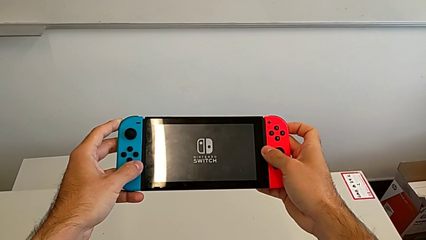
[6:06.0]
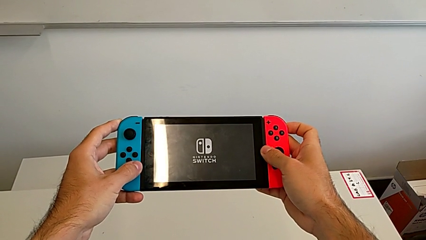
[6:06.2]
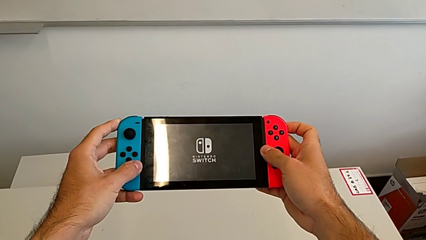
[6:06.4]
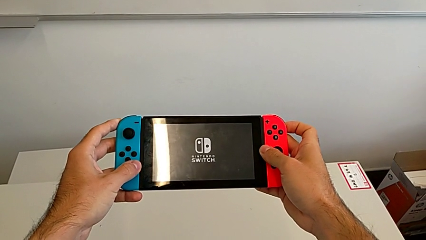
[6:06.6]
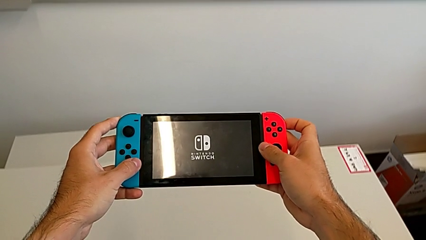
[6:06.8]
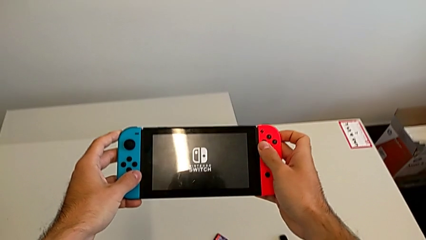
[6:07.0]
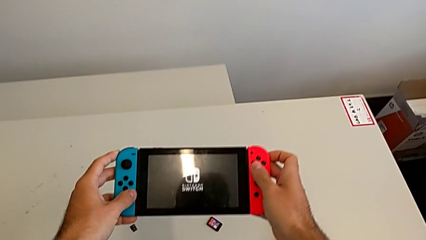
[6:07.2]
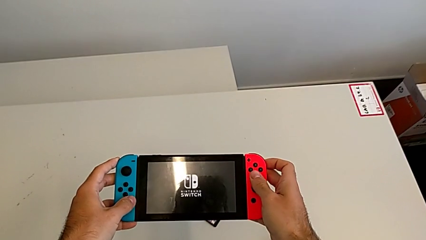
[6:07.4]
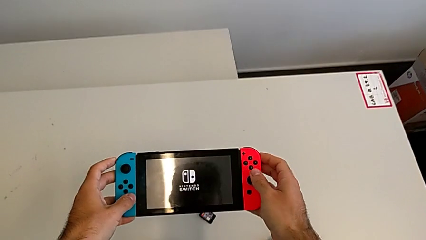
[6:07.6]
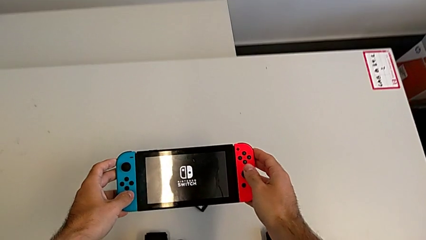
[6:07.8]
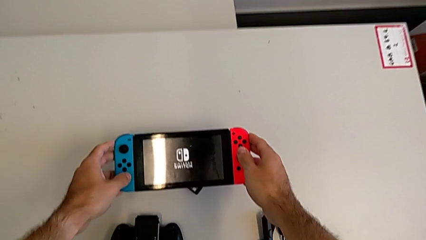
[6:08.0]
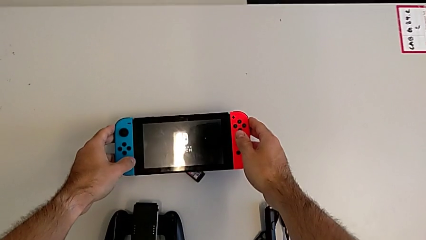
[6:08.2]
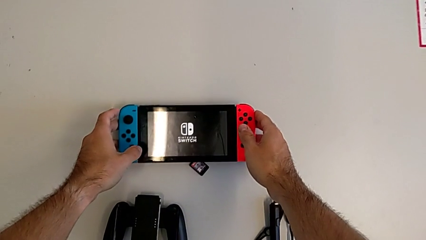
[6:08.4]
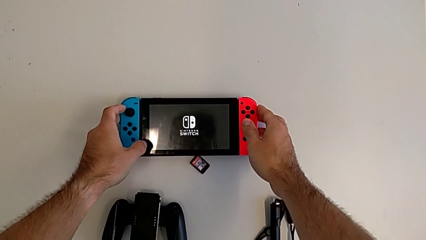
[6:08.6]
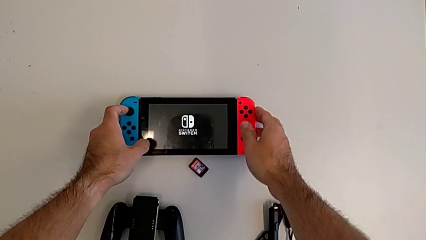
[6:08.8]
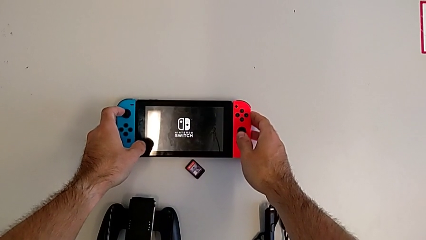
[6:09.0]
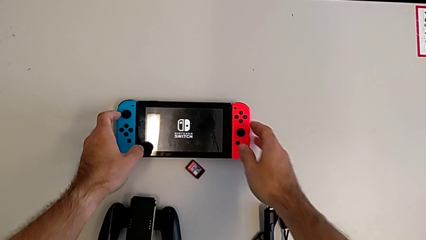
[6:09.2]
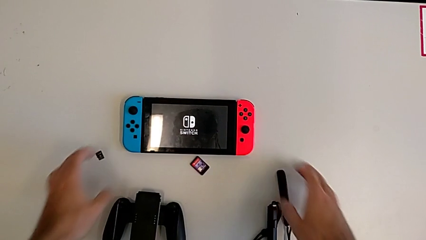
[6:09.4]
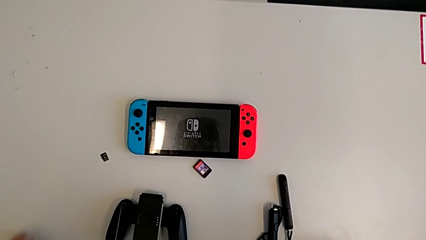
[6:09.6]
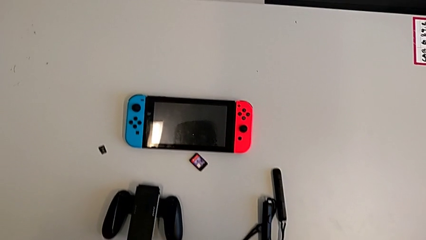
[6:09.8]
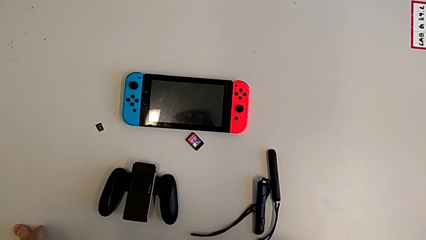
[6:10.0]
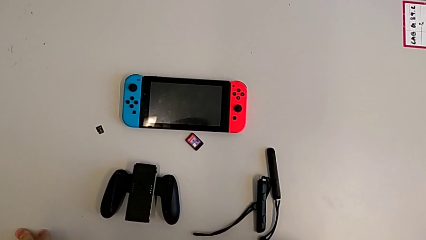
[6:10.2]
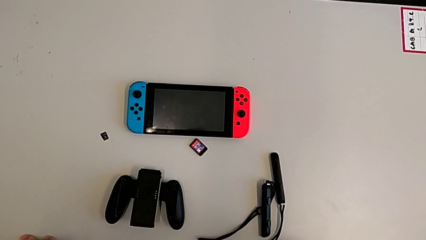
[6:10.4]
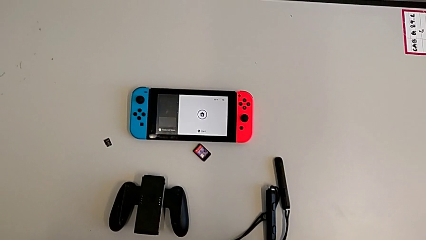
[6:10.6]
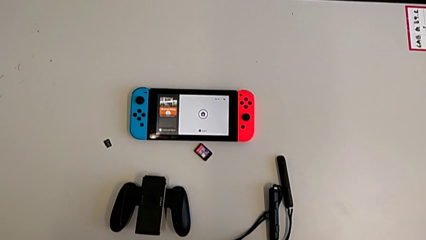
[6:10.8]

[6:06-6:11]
The camera wearer is turning on the Nintendo Switch. They drop the Nintendo Switch.

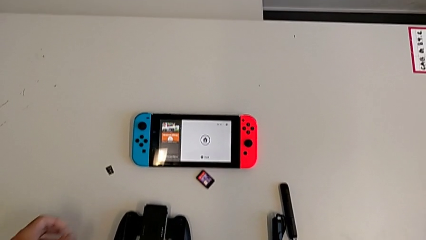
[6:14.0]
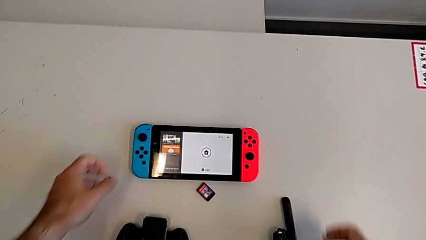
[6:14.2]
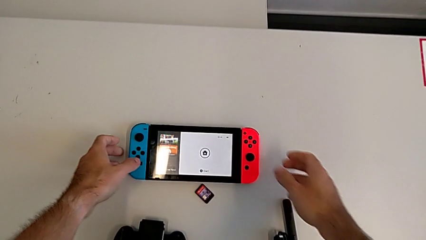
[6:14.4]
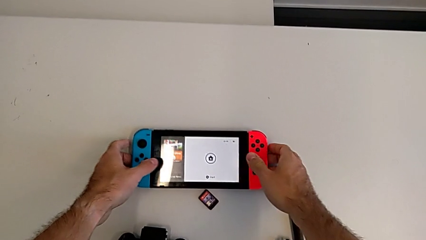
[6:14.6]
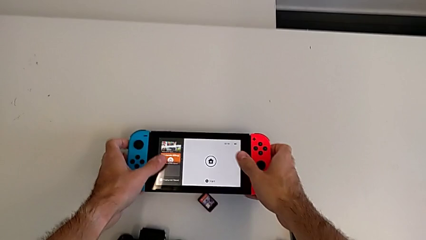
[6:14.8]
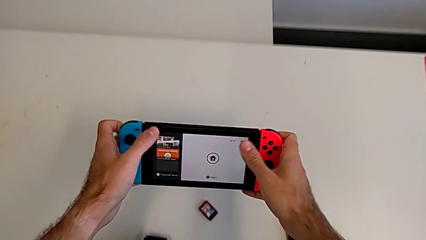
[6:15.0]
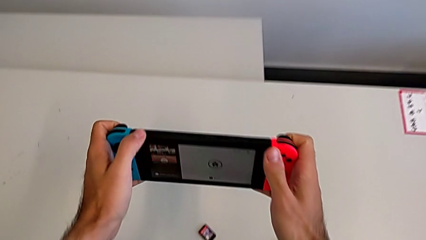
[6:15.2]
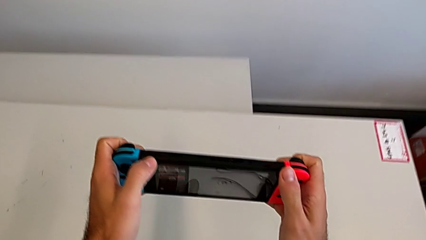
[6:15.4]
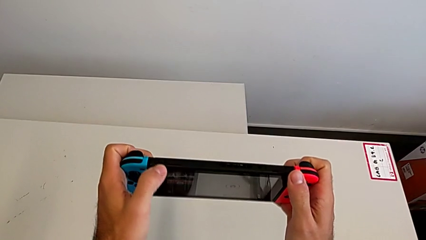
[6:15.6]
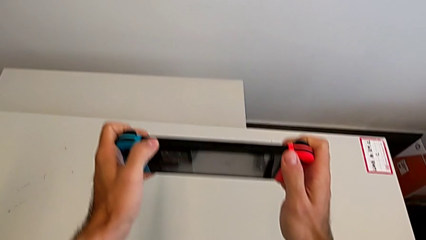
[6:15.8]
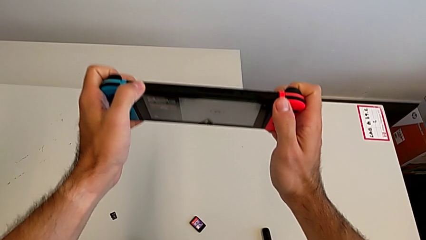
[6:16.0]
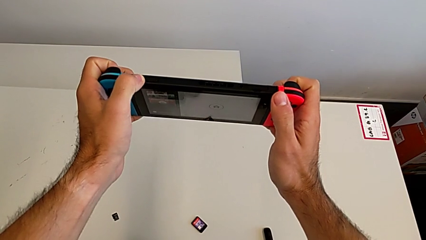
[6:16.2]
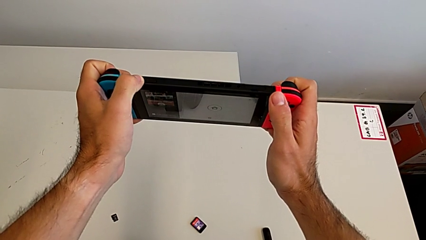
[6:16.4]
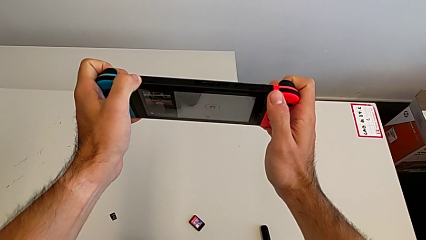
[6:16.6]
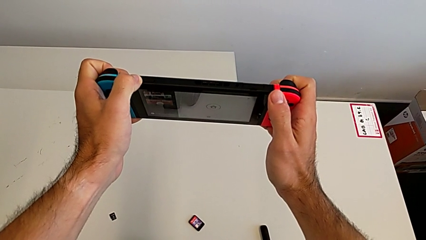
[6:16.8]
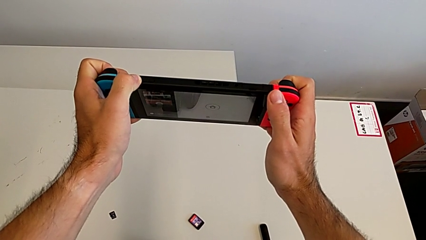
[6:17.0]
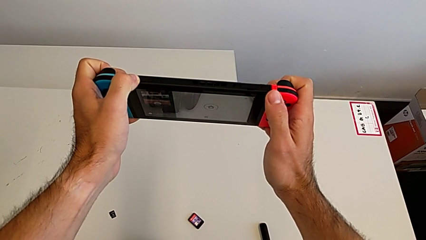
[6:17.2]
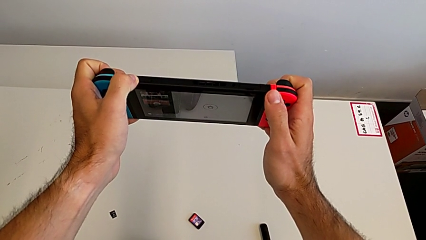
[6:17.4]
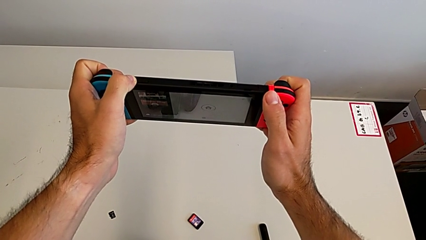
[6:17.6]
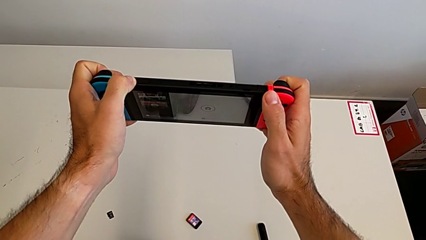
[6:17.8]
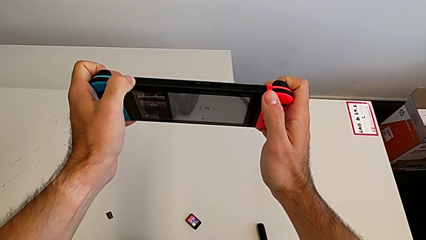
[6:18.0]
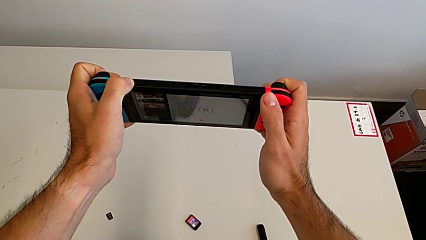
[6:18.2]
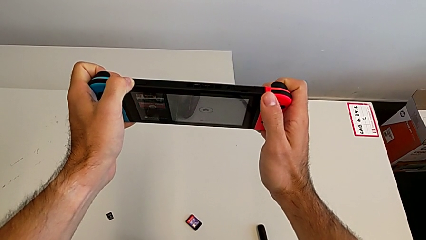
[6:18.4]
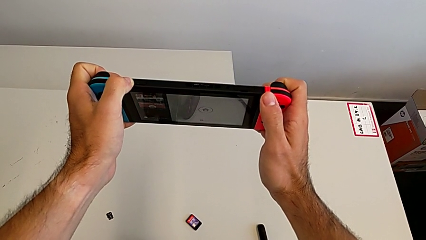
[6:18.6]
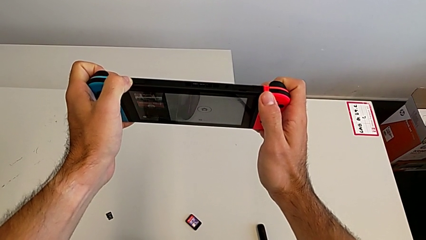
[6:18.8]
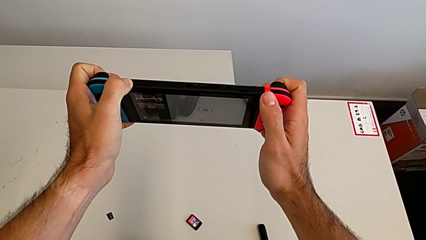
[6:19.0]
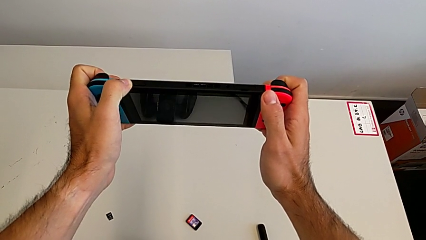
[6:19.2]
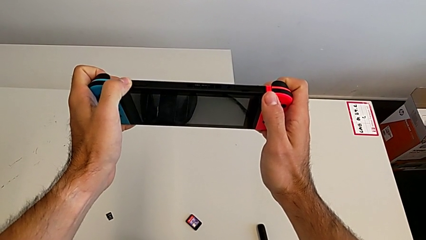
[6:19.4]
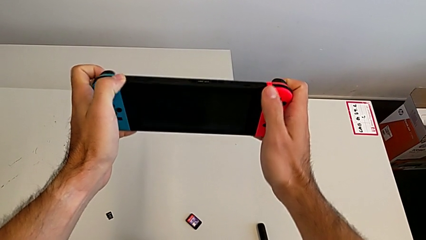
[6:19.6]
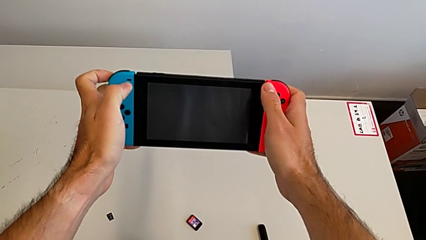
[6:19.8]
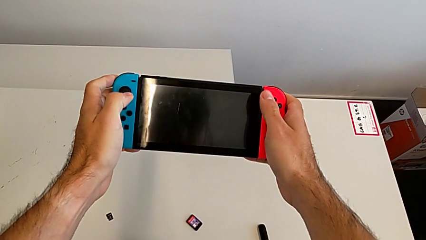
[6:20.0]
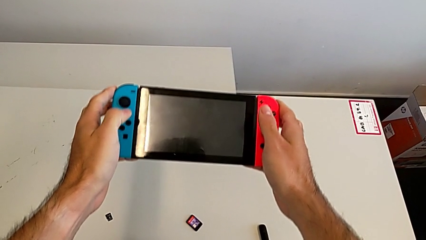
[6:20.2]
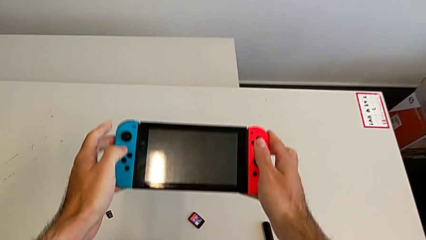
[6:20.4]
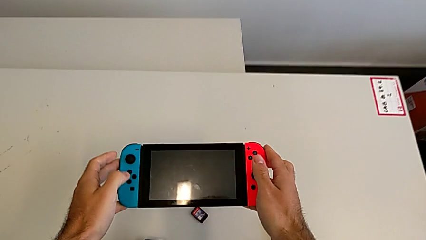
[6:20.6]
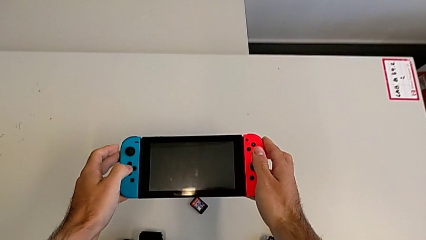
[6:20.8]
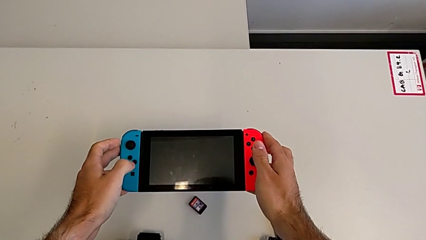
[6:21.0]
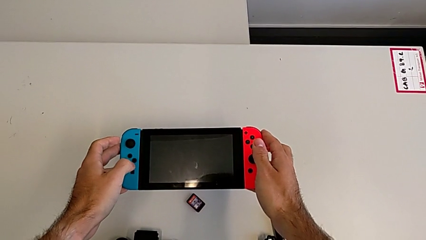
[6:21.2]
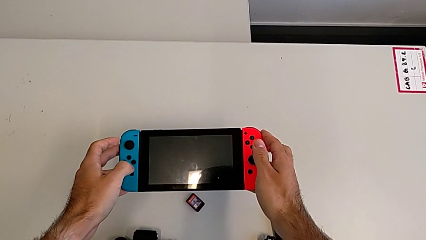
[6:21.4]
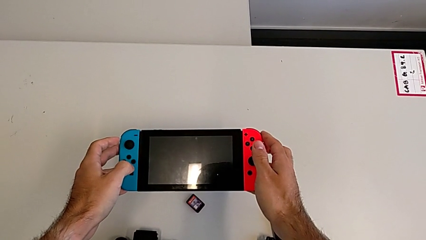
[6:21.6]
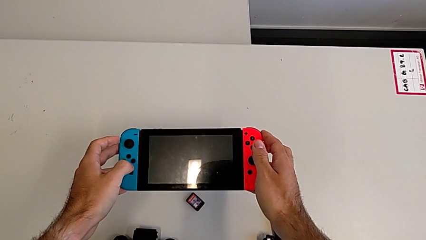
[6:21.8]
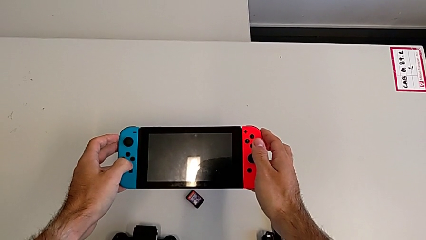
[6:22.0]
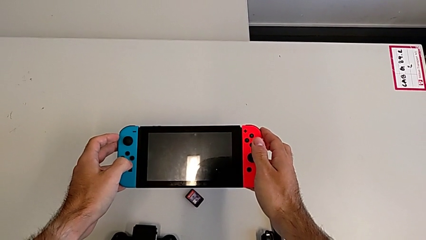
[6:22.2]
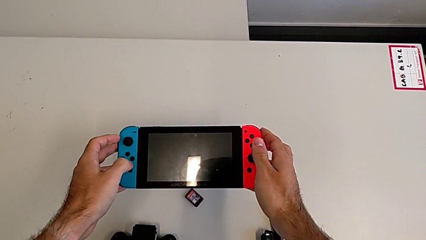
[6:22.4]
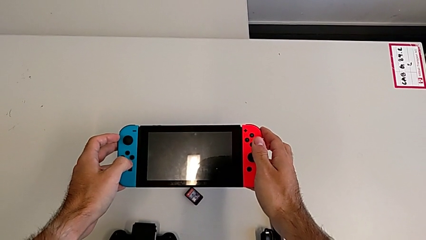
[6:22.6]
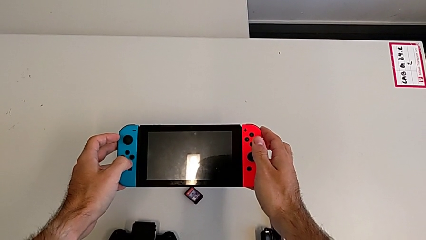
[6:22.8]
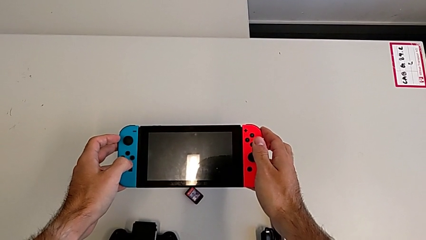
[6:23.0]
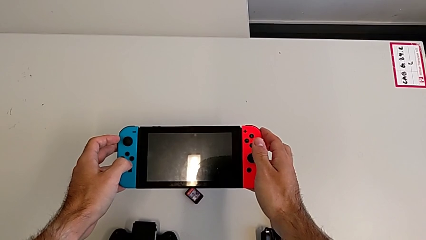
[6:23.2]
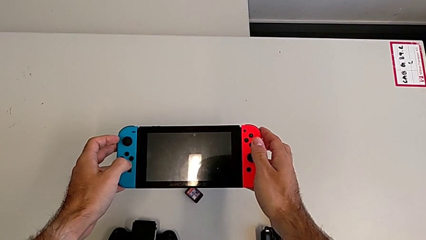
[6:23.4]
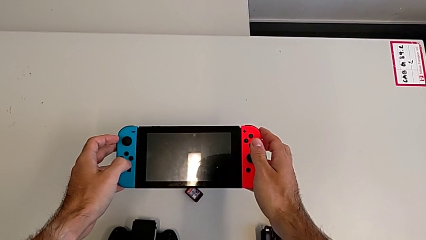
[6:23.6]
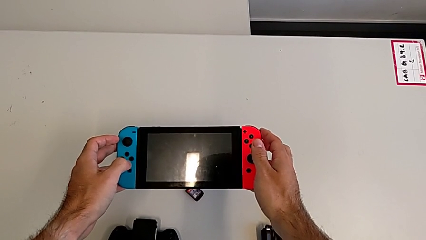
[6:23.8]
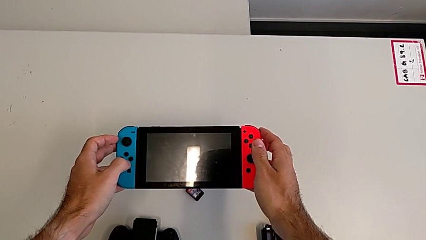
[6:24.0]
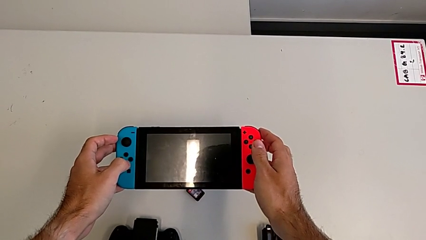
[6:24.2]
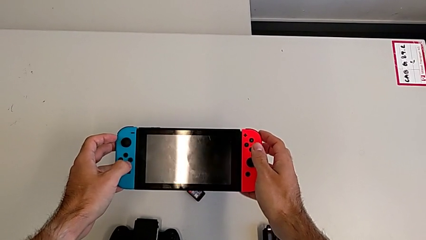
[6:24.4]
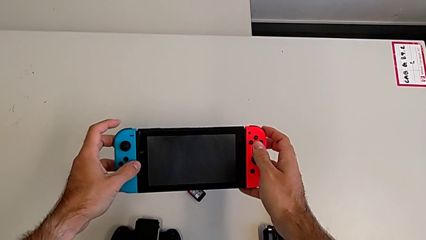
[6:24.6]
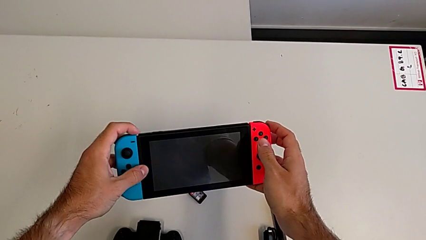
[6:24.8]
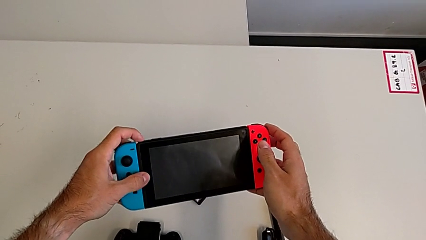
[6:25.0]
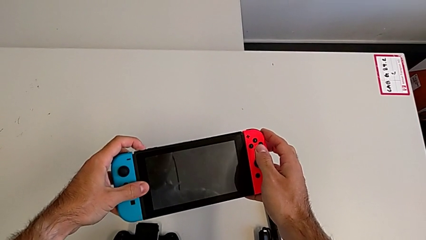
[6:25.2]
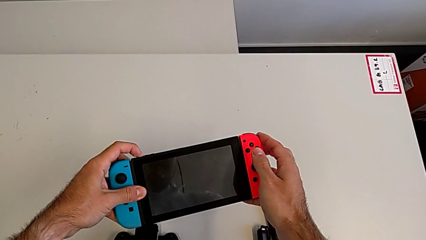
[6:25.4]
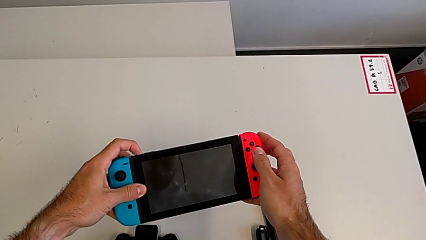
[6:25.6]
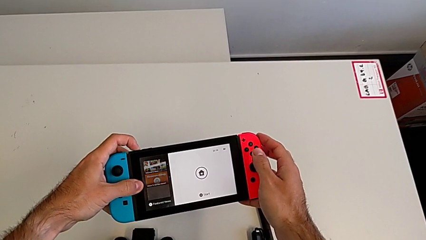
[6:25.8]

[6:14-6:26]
The camera wearer is turning off the Nintendo Switch. They grab the Nintendo Switch, turn off the Nintendo Switch, hold it and begin to turn off it.
